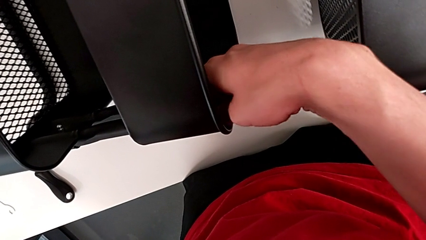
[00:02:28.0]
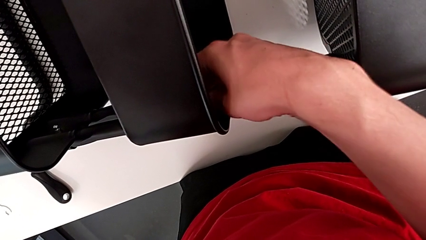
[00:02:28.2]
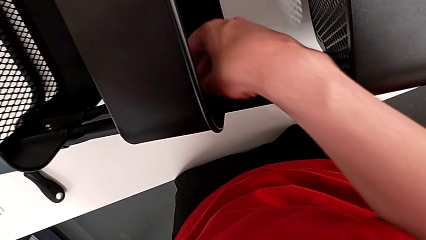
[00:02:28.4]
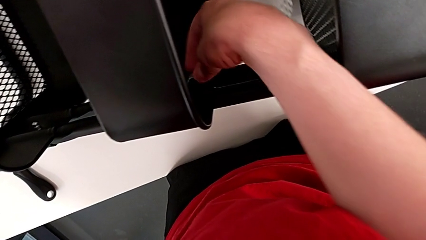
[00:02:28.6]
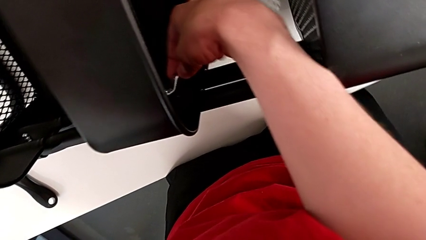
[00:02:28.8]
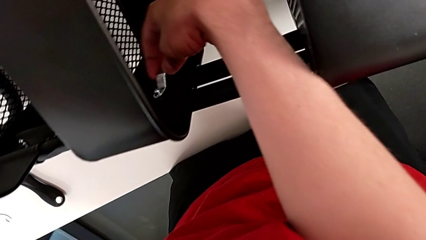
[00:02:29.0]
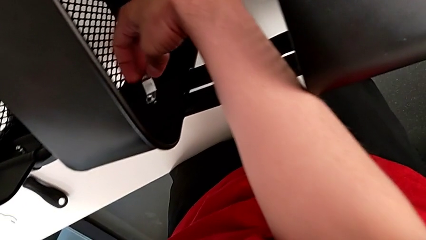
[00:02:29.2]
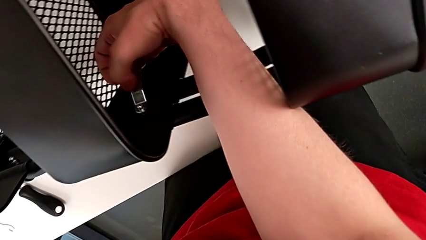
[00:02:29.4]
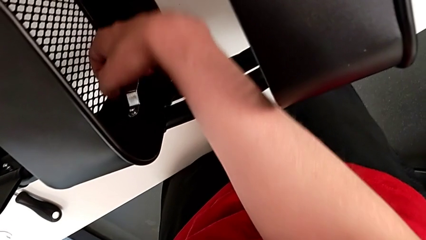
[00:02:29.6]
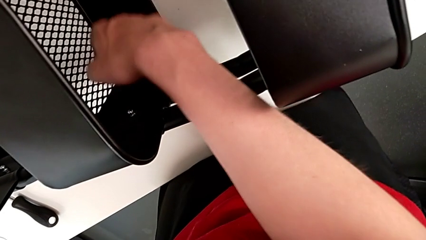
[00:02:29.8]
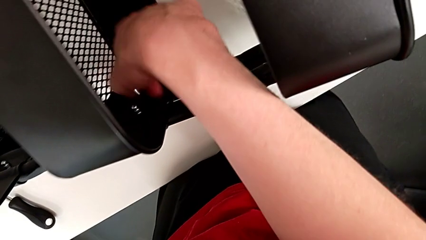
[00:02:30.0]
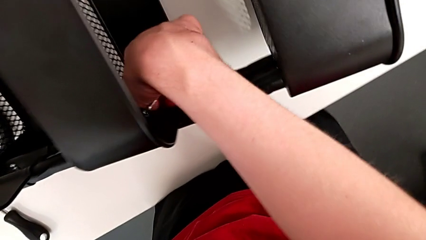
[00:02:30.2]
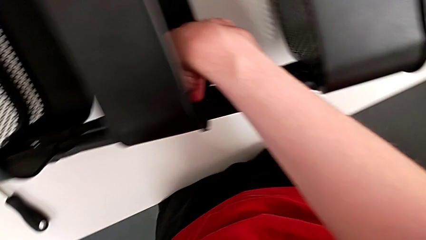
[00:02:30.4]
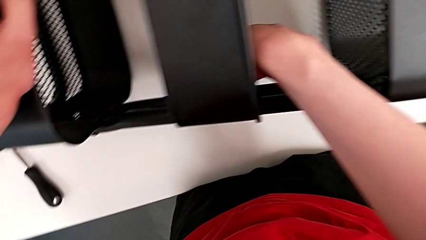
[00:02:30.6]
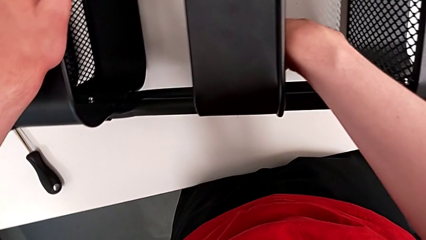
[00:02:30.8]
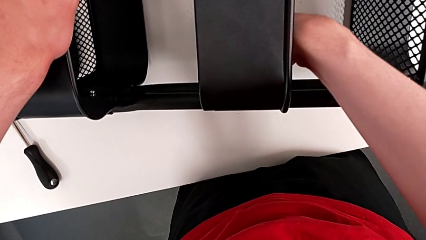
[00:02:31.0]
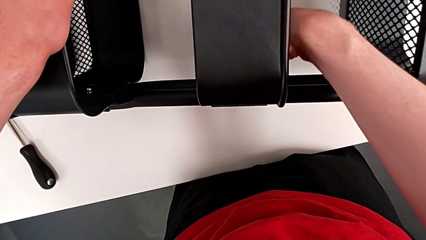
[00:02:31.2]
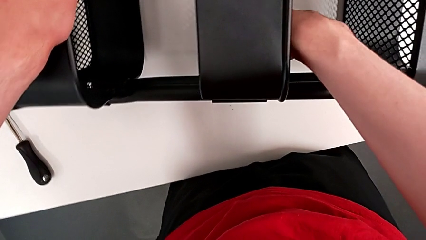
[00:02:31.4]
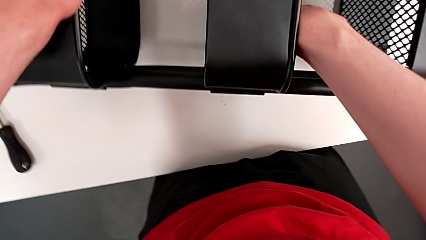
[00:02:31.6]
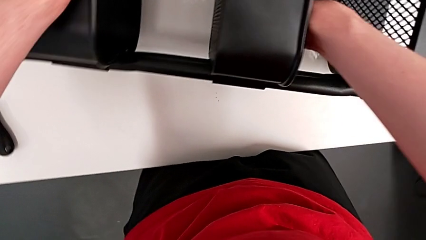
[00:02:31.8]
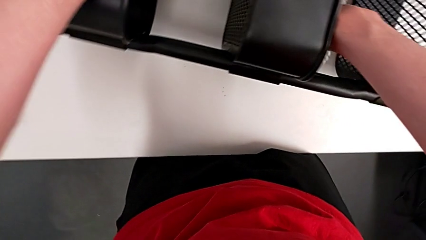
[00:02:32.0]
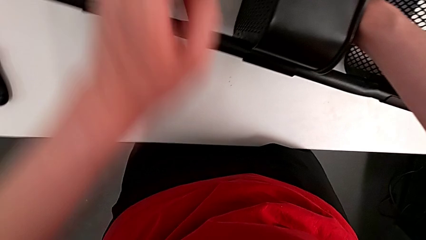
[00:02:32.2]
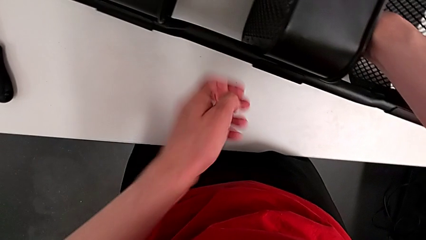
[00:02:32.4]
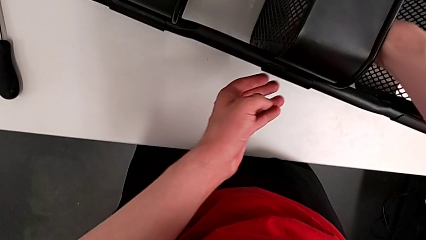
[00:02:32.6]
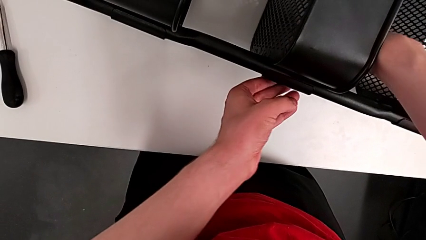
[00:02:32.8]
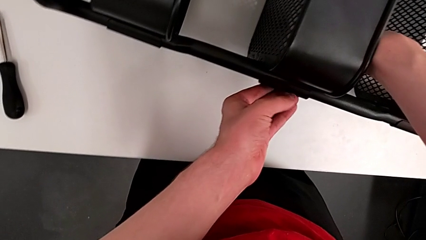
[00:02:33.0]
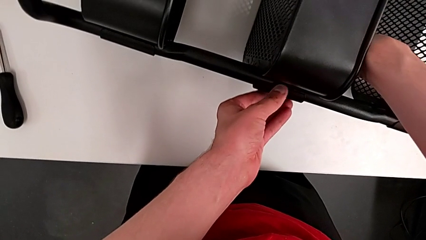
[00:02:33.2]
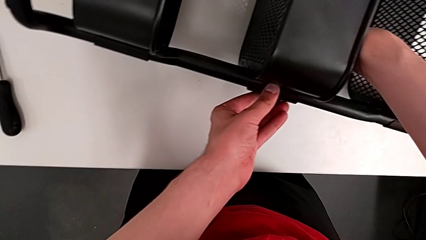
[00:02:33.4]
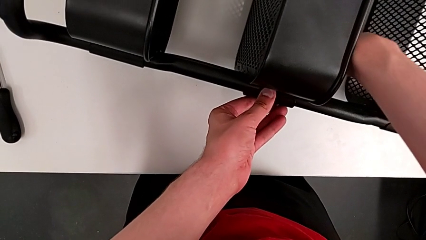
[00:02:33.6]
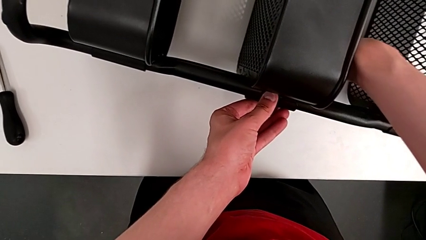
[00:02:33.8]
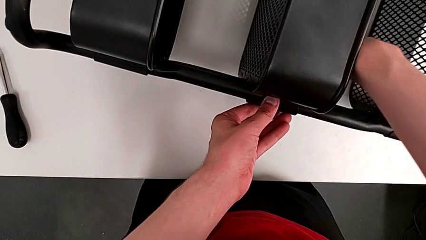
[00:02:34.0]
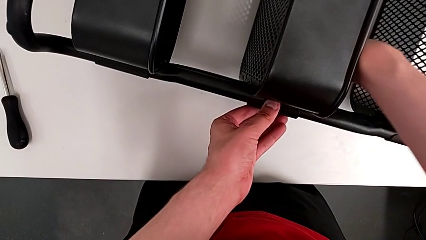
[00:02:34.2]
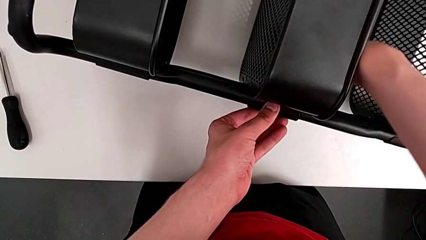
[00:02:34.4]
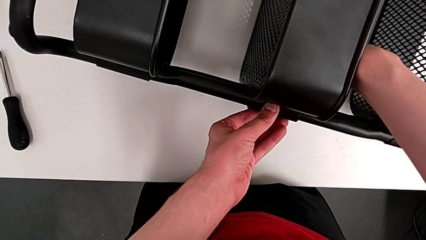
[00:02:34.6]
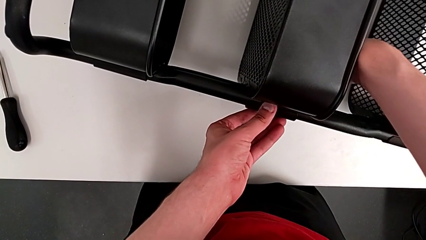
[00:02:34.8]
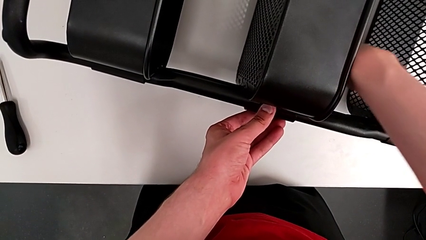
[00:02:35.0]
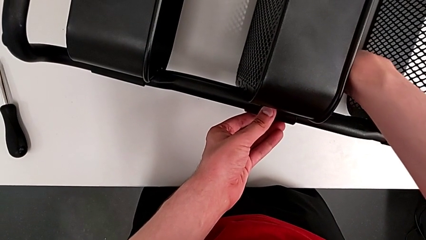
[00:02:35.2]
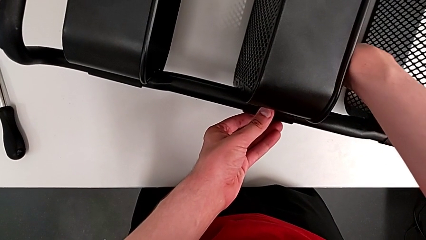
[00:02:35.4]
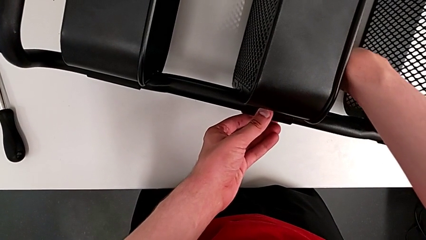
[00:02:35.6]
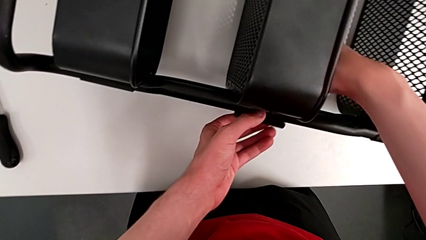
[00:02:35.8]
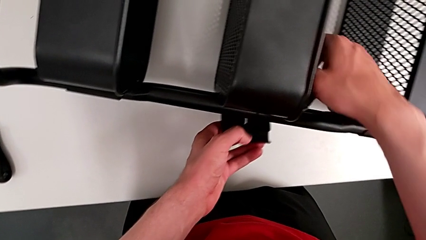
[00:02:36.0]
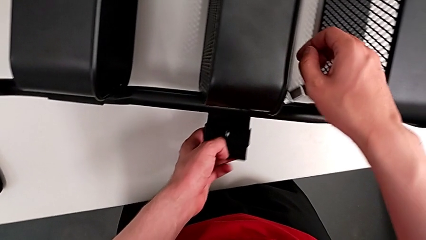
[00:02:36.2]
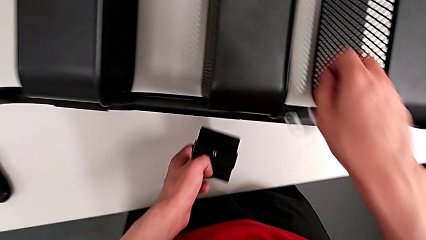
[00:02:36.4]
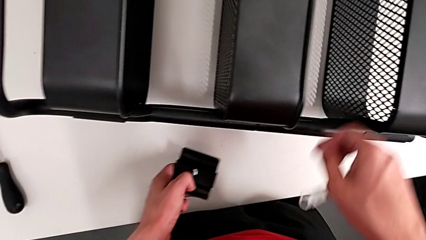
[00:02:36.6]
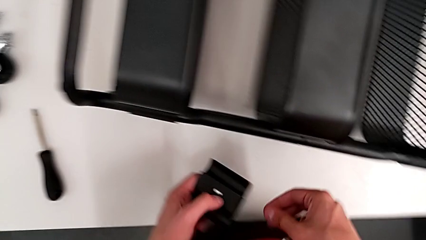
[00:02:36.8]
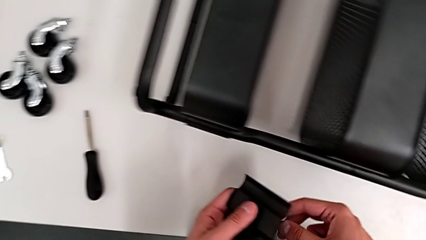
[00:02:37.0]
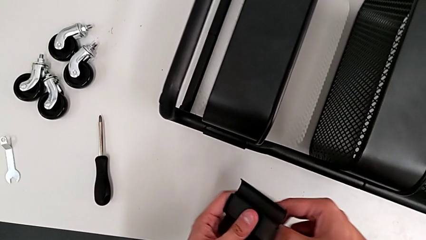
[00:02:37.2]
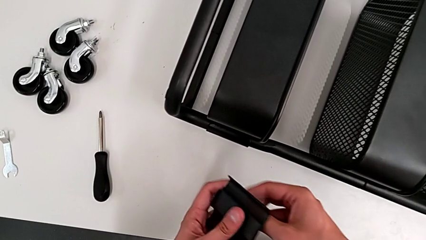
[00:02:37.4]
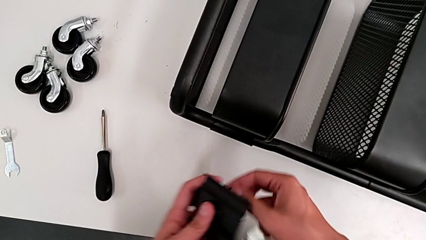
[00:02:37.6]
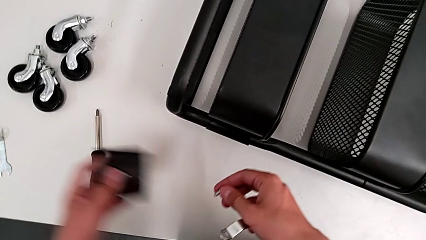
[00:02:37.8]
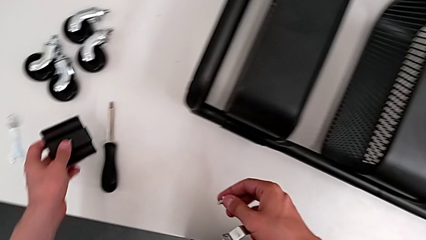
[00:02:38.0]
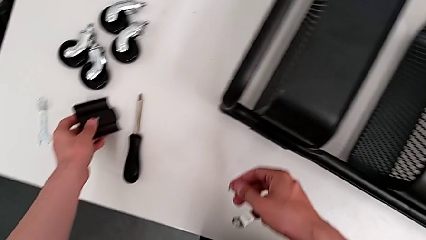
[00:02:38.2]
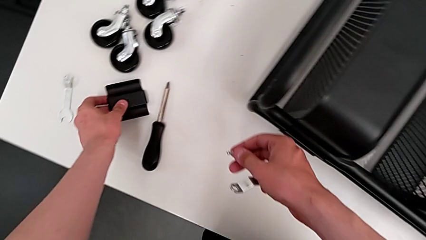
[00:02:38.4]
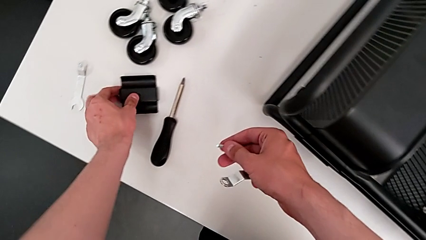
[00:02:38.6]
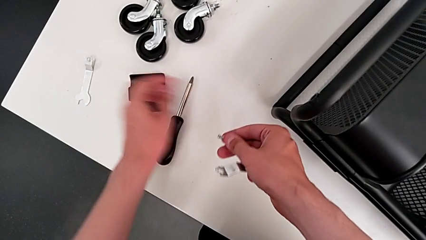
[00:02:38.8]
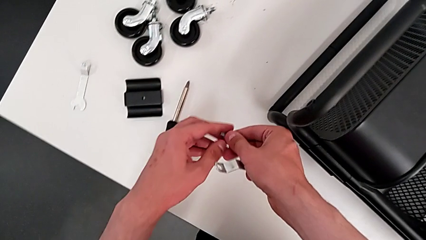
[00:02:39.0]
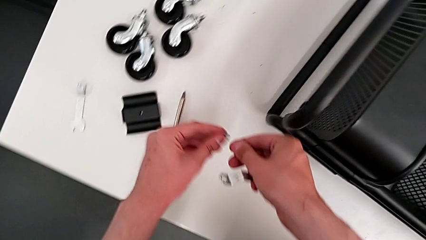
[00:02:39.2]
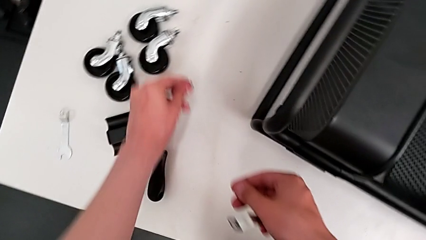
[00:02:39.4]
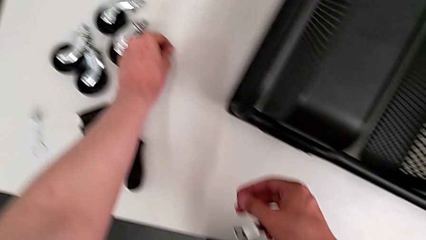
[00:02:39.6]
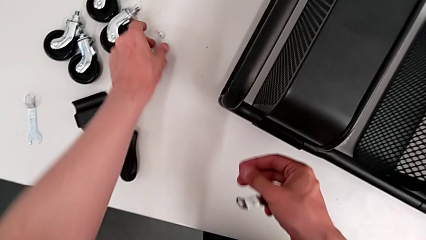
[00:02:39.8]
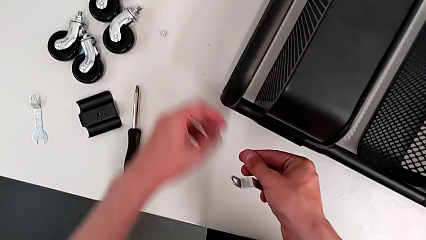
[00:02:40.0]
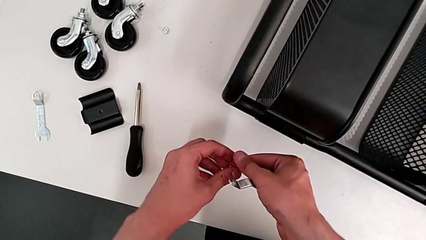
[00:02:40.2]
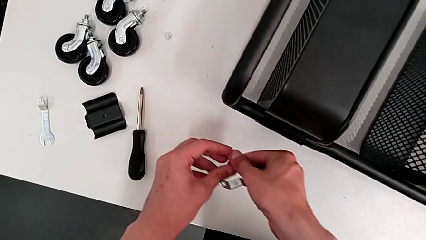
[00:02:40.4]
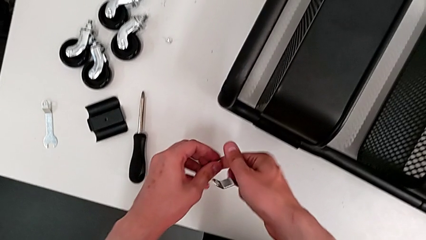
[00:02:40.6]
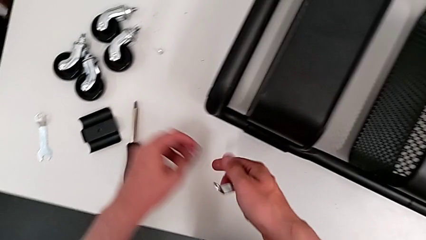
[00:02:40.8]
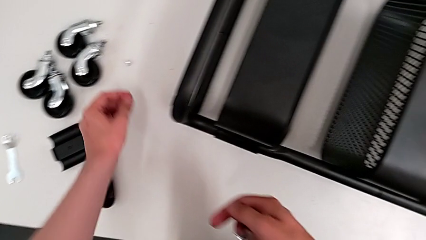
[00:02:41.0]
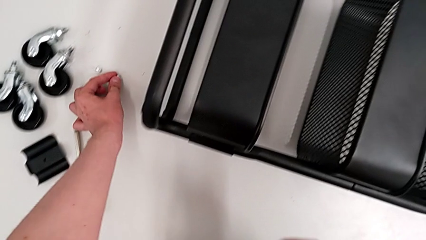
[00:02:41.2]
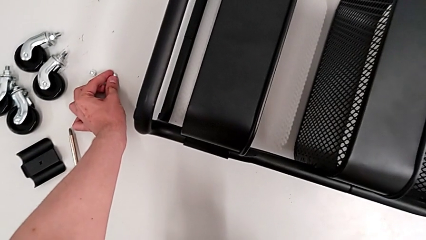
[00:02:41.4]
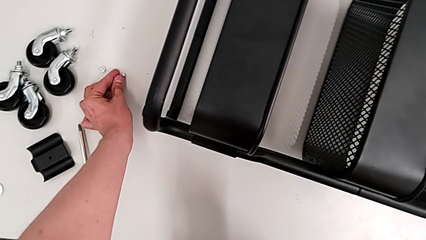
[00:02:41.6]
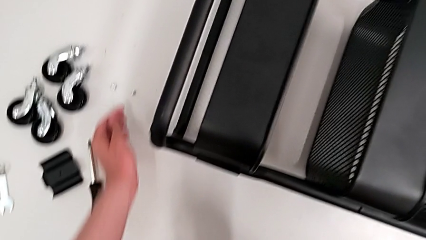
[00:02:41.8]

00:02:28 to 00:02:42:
The camera wearer is disassembling the bracket of the middle tray. They keep unscrewing the first hex nut, disassemble the first bracket, grab the screw and drop the bracket.

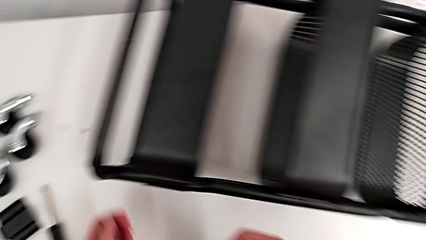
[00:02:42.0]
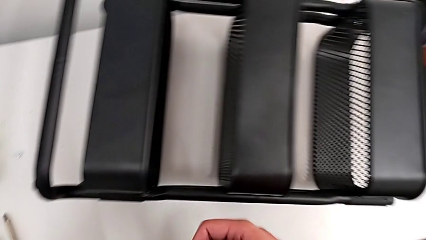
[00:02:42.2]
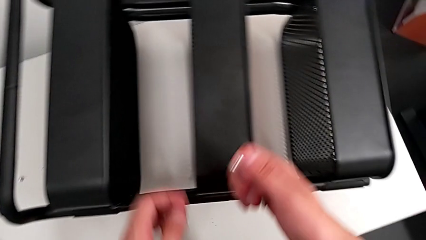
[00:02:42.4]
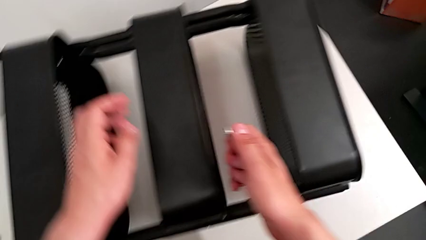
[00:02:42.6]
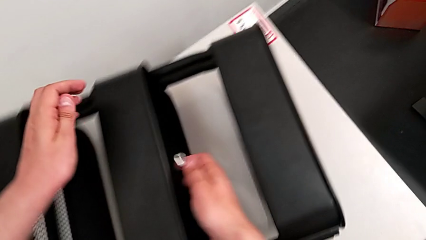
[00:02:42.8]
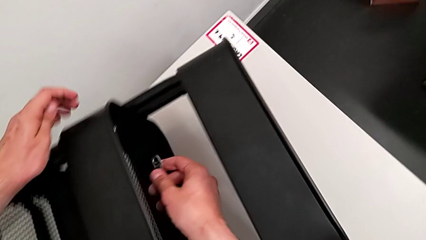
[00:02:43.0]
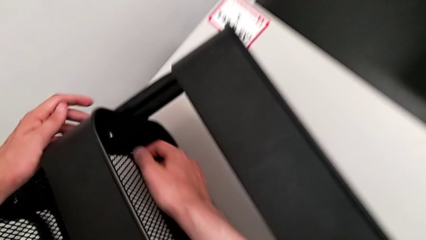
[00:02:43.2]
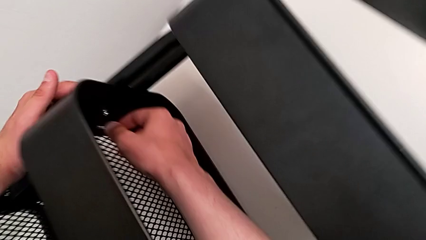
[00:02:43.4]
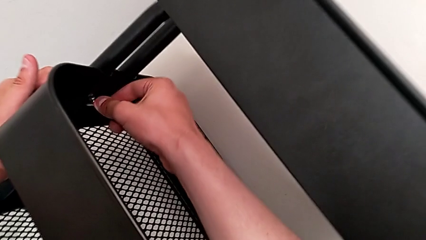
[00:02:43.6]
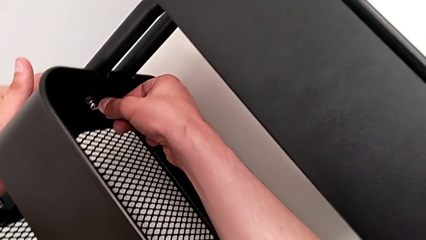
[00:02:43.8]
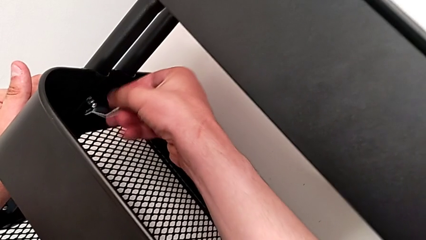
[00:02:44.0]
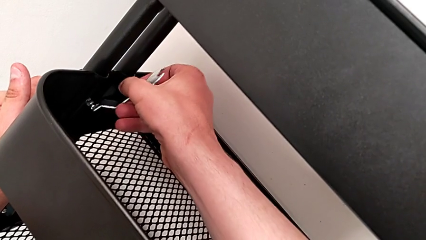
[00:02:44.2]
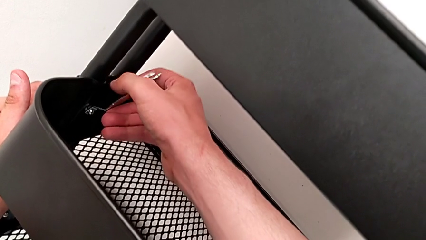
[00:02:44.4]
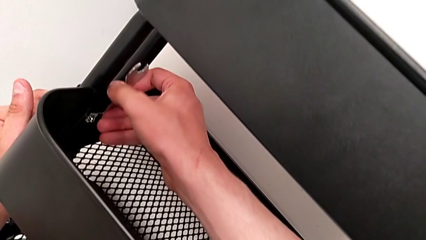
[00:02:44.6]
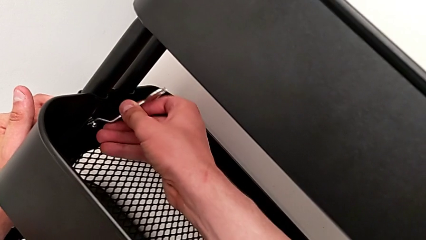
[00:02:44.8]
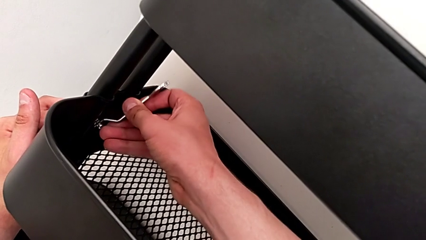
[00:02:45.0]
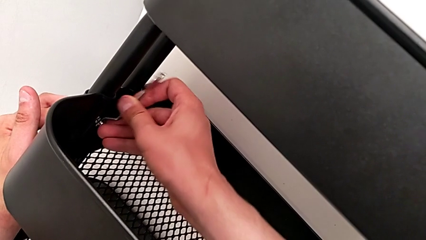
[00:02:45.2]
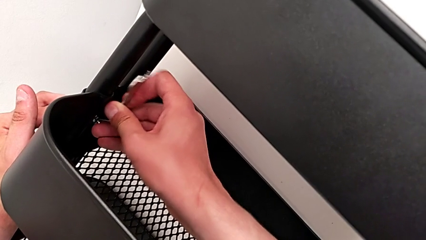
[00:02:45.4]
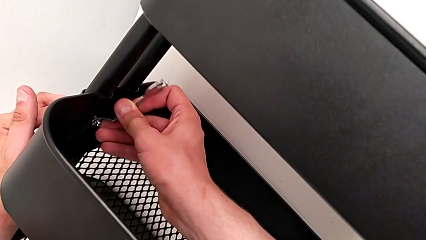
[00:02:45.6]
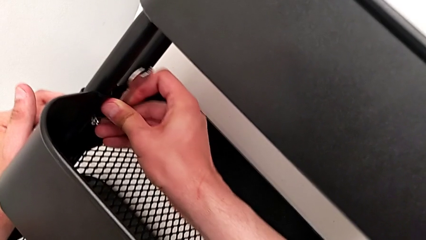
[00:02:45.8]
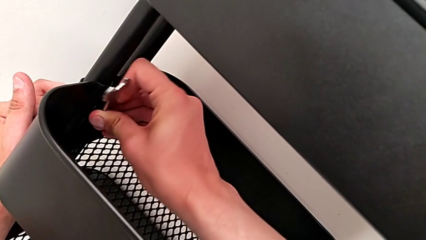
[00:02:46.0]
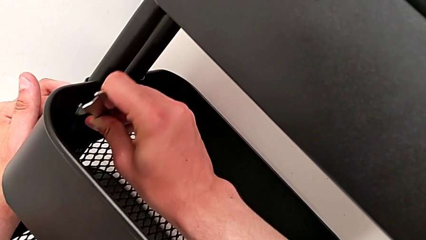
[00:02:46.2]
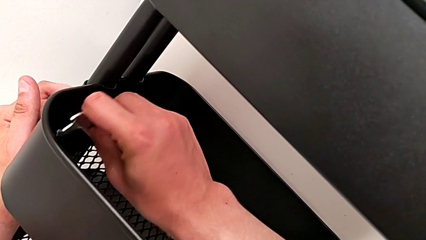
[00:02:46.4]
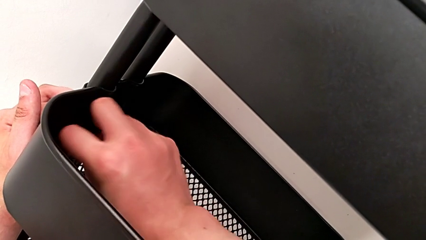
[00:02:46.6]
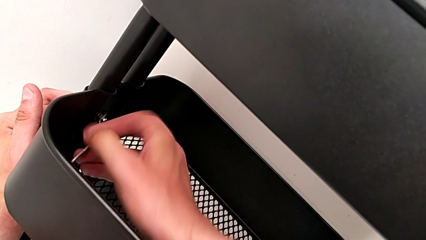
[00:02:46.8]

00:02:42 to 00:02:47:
The camera wearer is disassembling the bracket of the middle tray. They approach the second bracket and insert the second hex nut.
